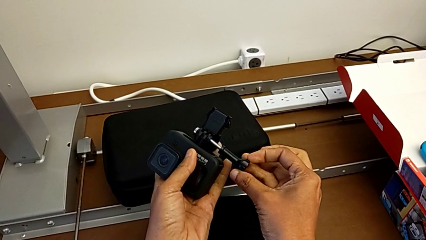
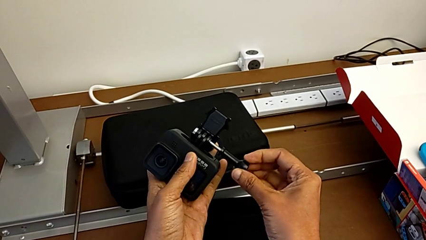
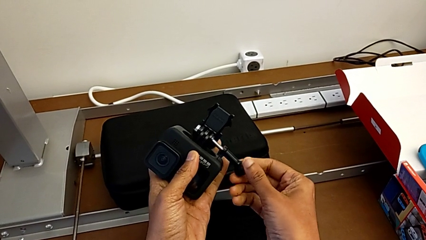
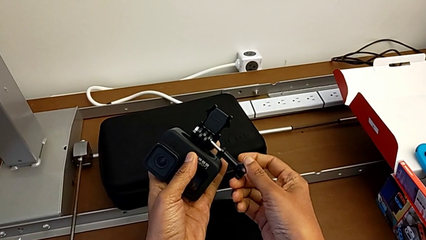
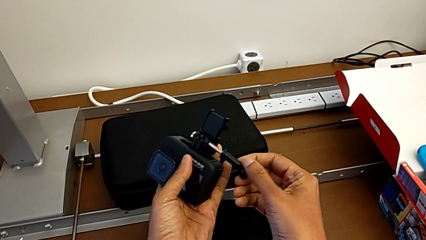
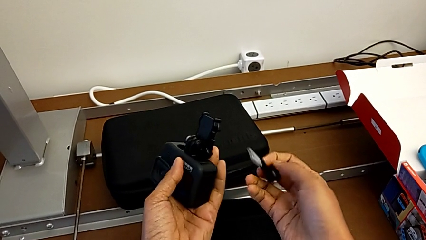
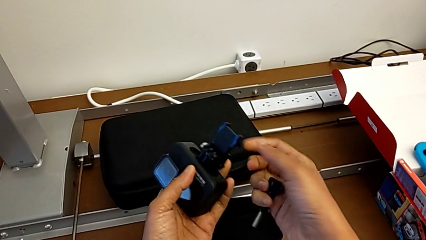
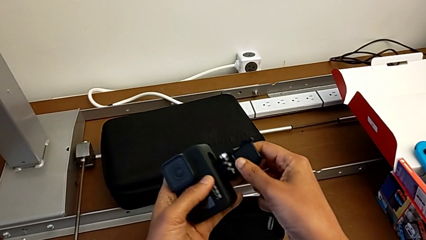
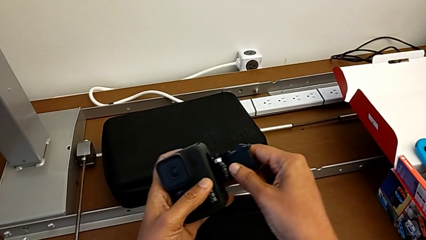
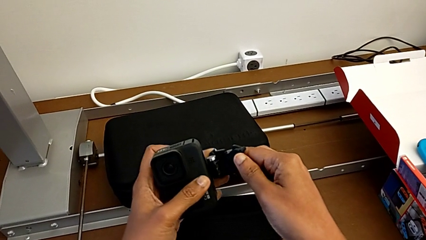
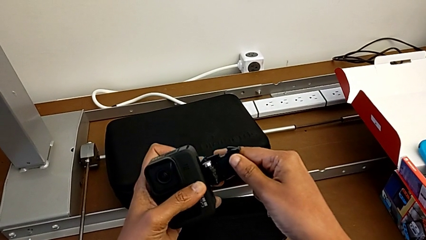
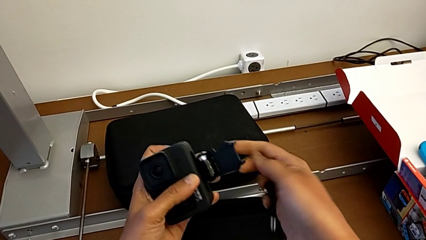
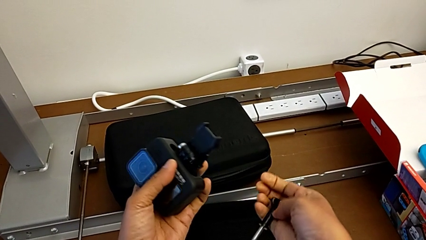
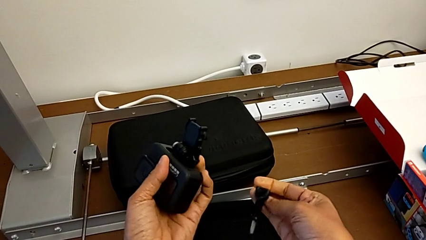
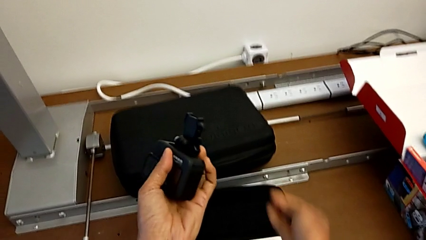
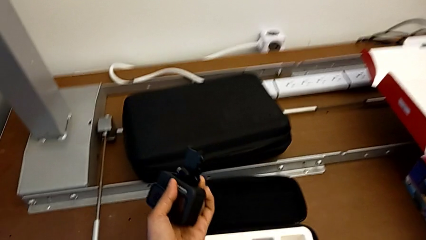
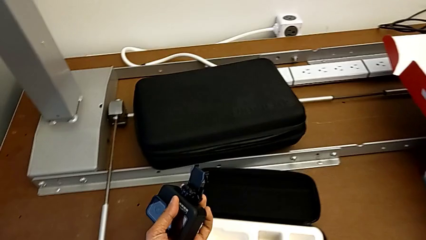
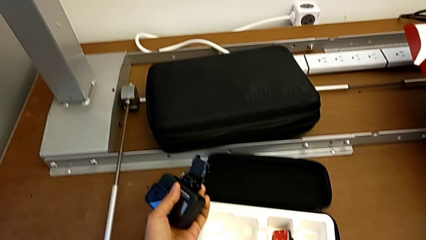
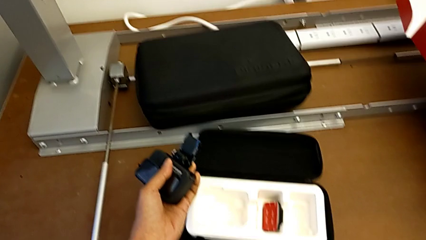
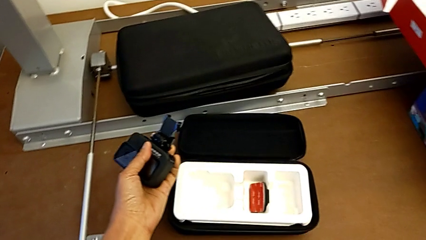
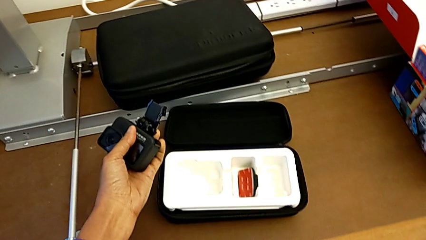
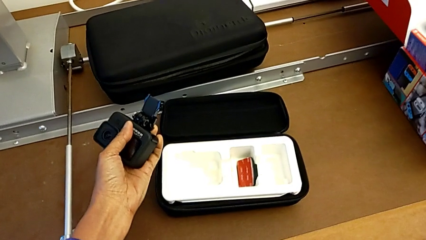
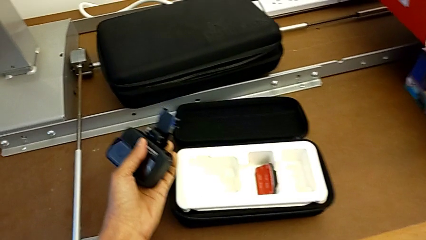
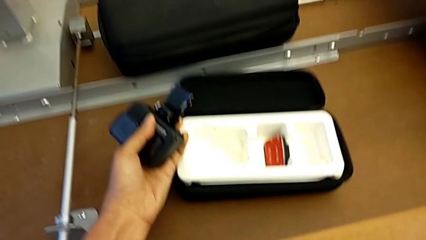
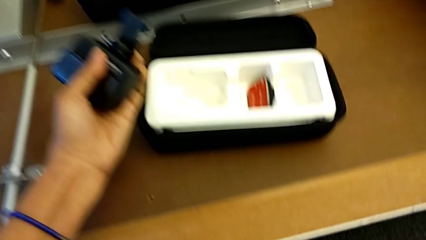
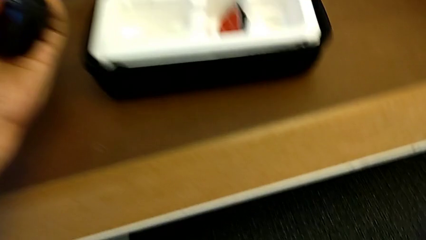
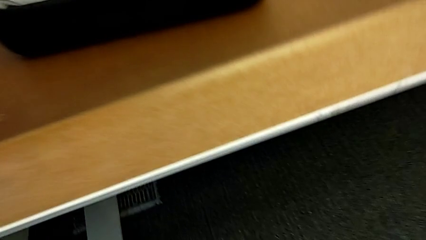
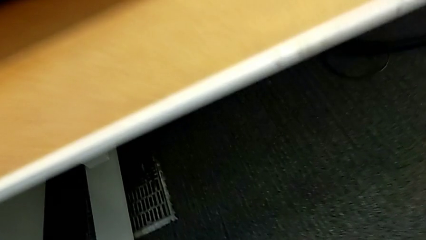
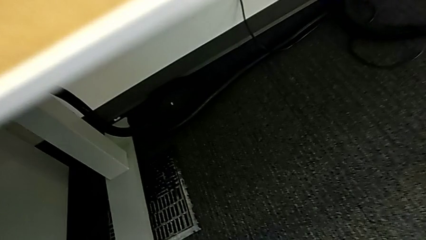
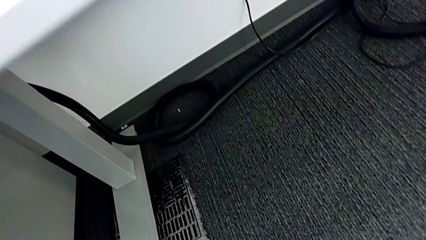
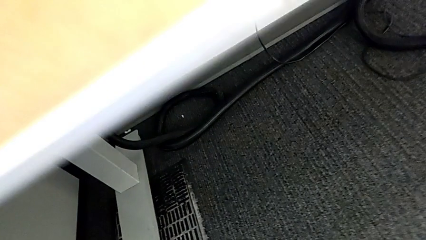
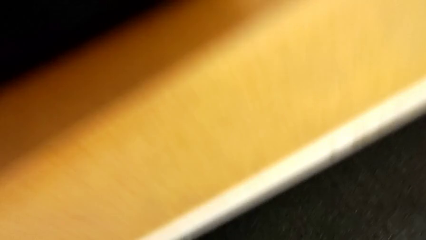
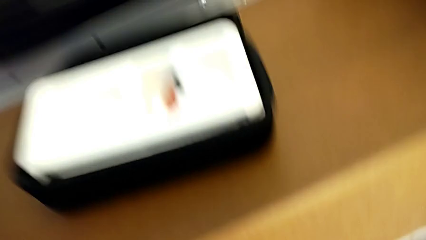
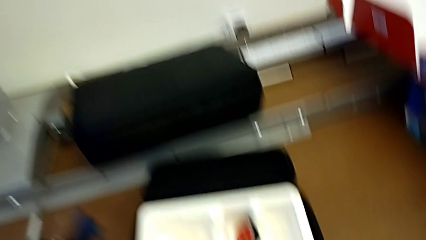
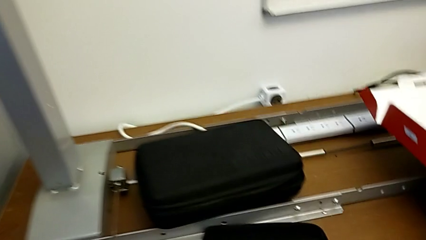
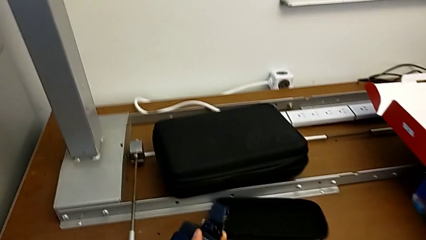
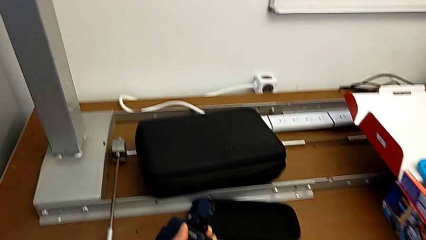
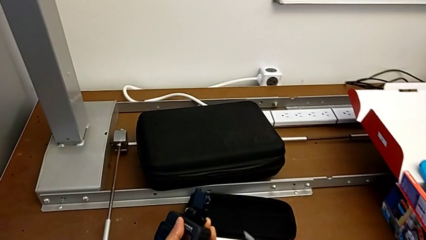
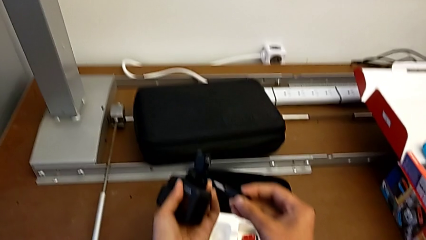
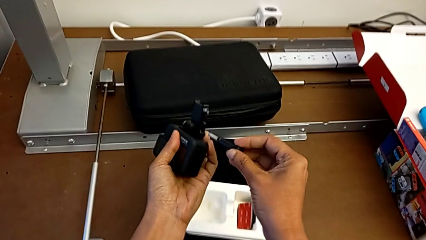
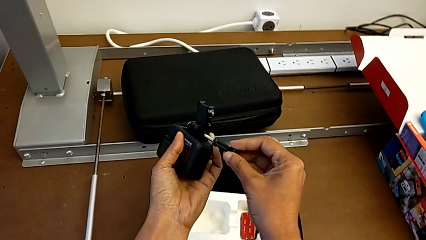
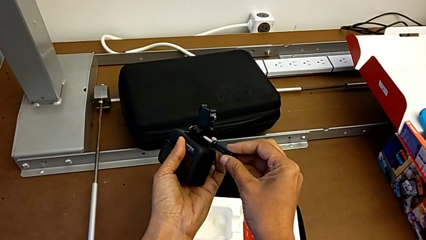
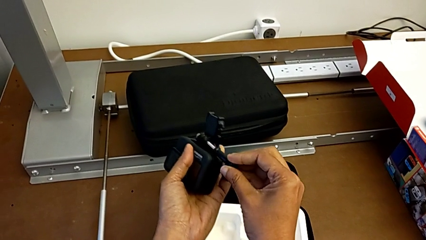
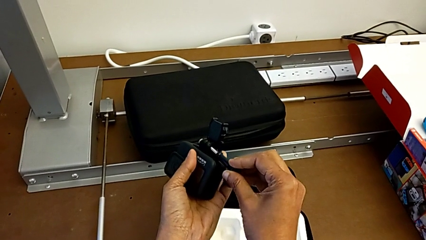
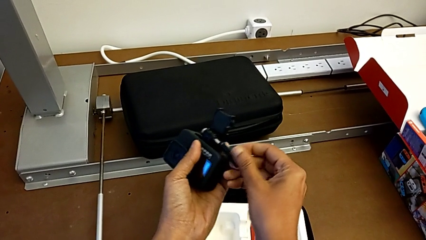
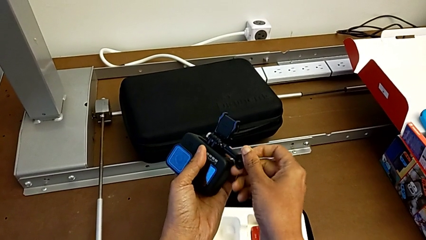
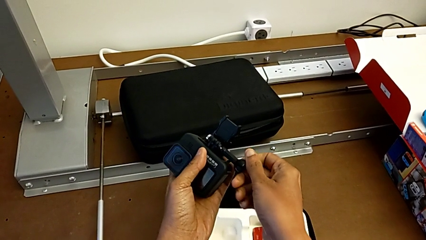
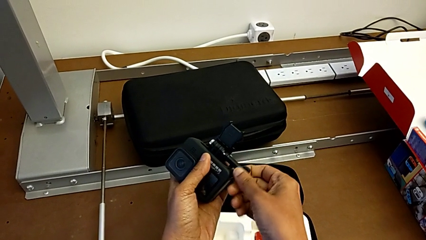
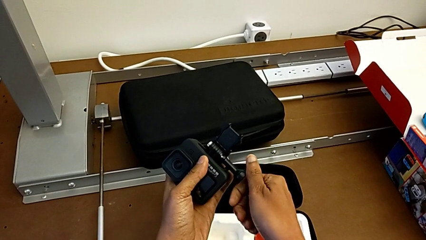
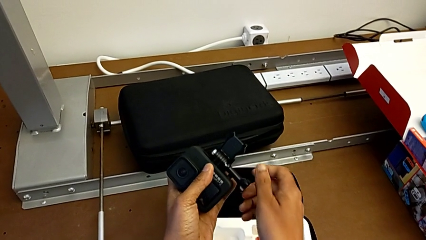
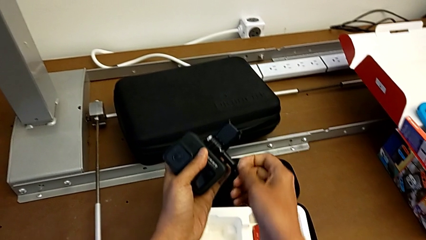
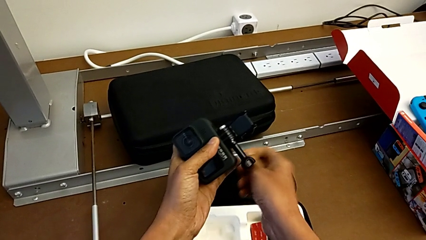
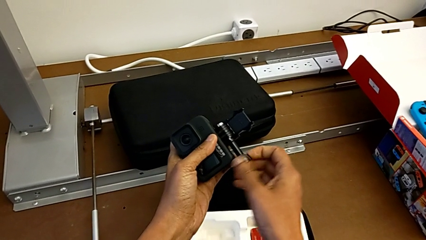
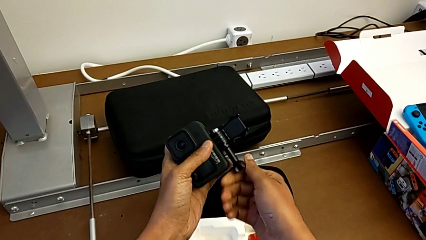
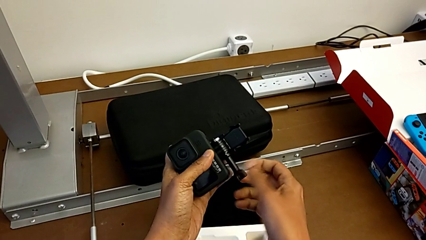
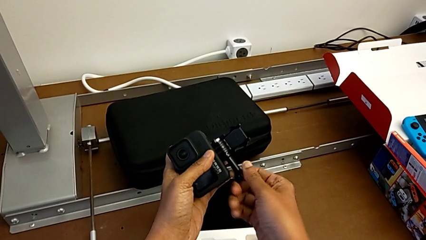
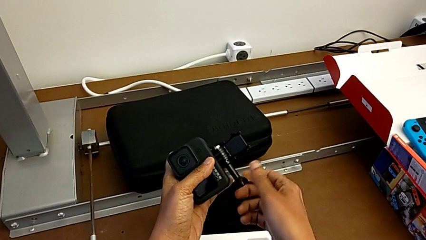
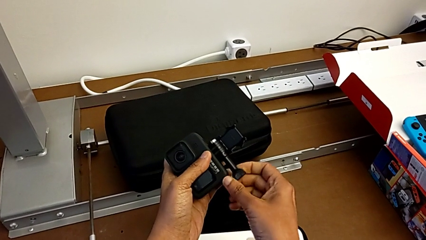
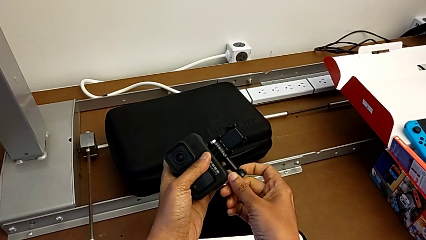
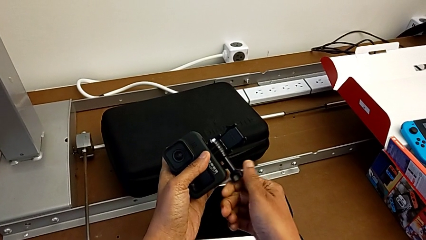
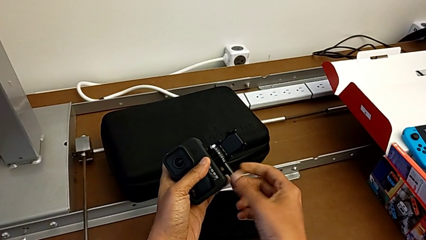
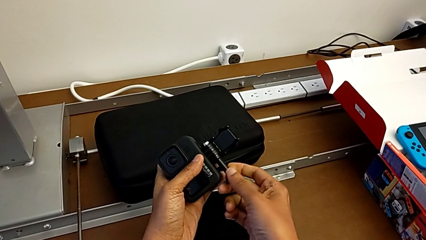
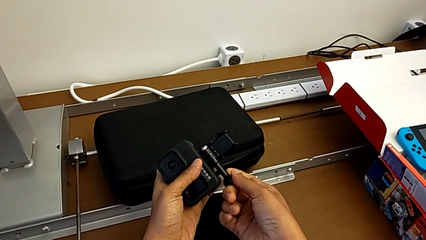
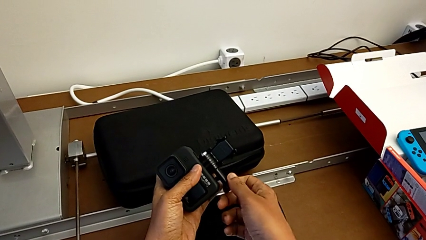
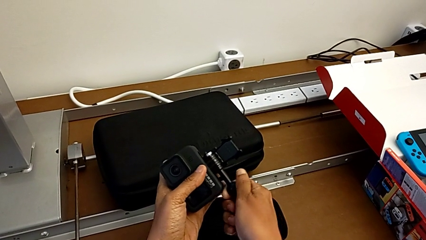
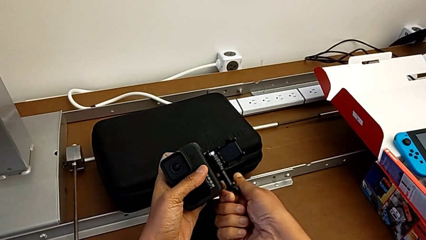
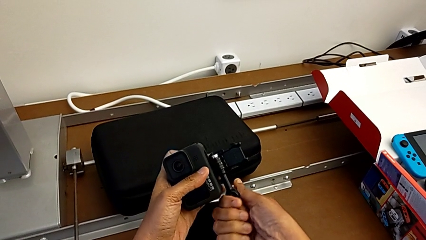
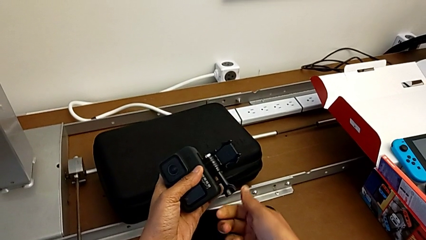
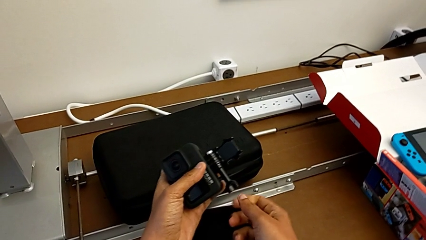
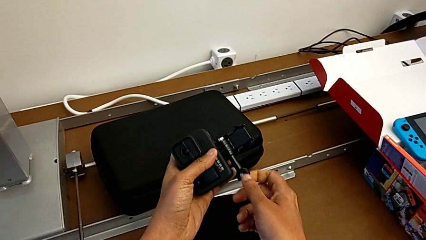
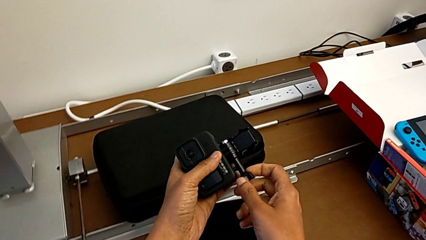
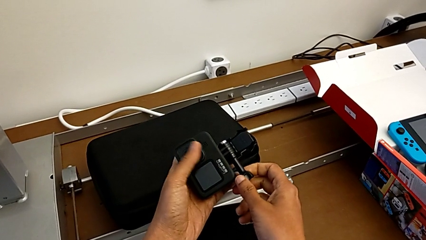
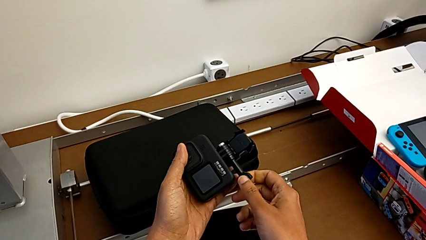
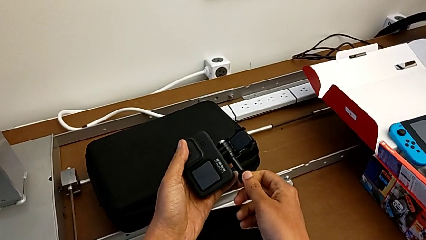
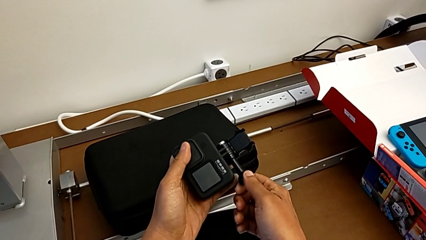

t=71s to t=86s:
The camera wearer is inserting the mount peg into the GoPro camera. They assemble the handheld grip, drop it, grab it, assemble it and screw it.

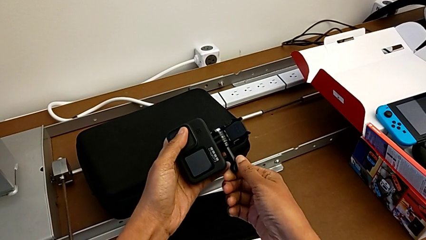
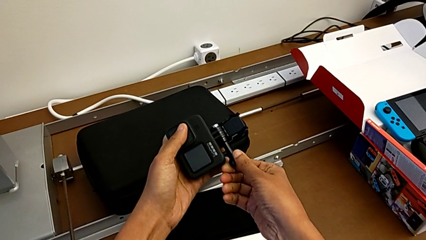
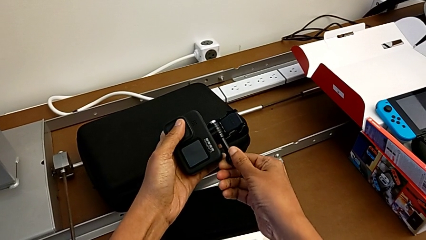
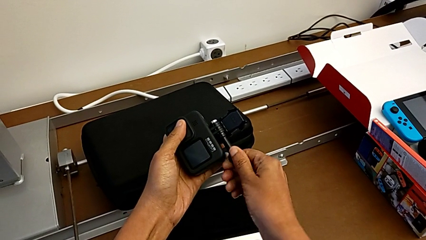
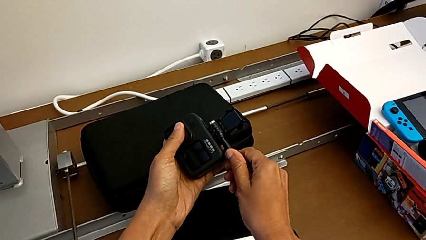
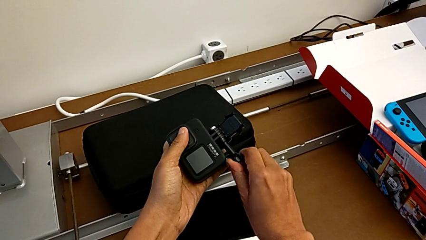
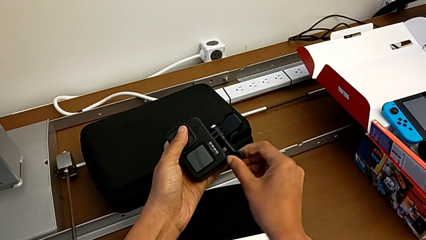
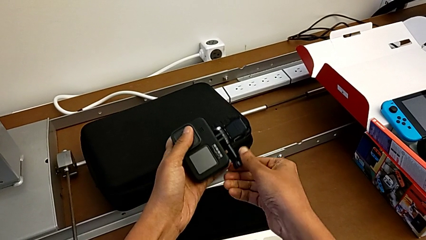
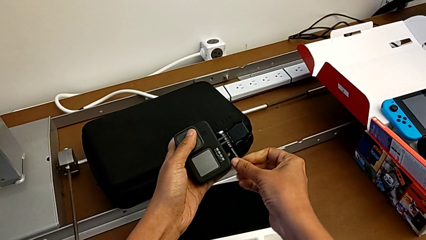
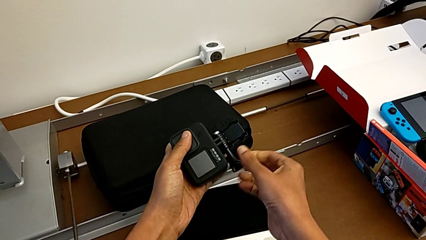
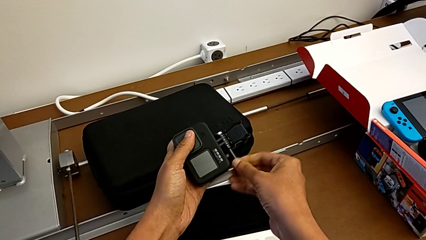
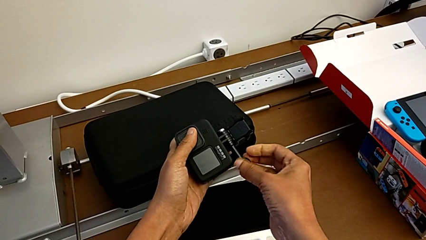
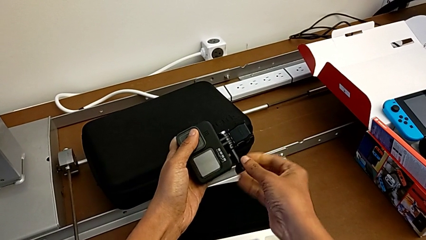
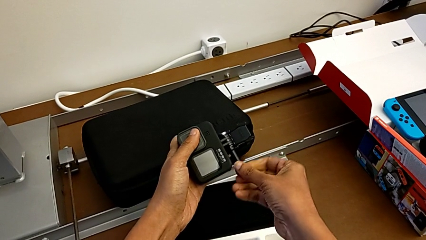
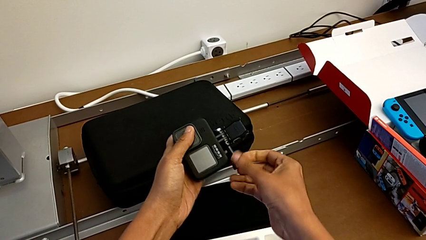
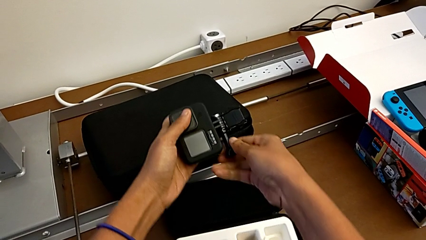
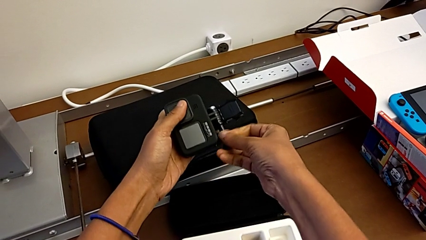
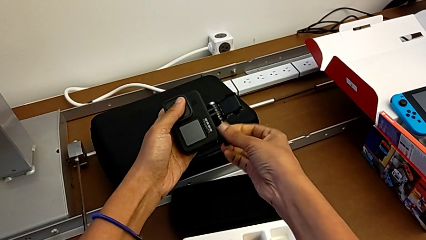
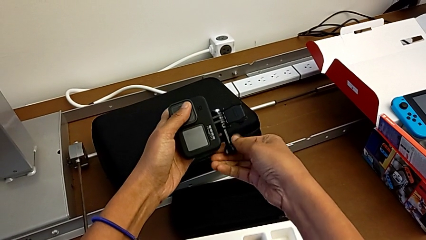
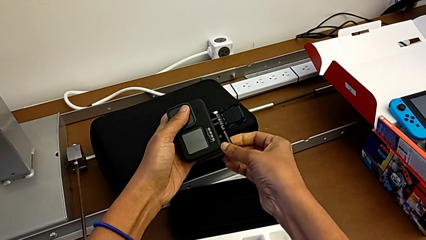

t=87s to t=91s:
The camera wearer is changing the GoPro to a handheld grip. They begin to unscrew the handheld grip.
